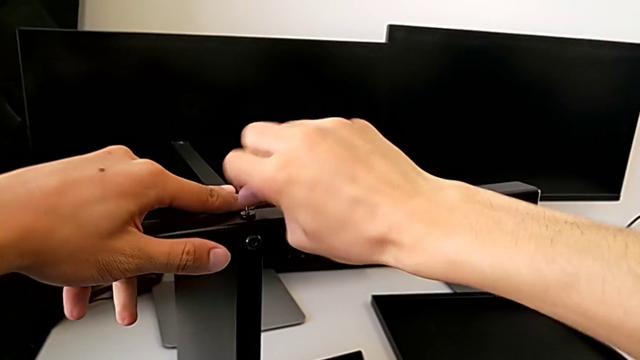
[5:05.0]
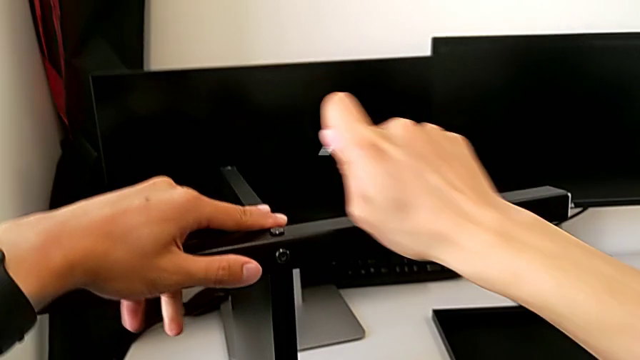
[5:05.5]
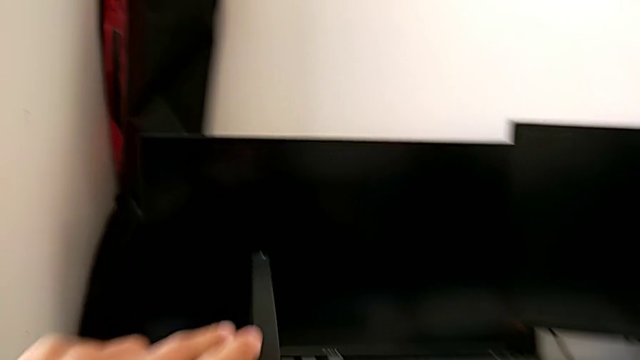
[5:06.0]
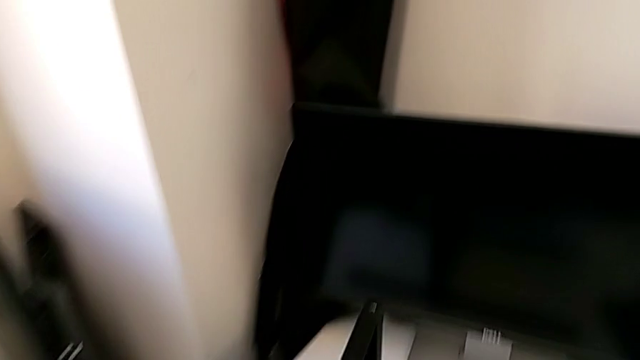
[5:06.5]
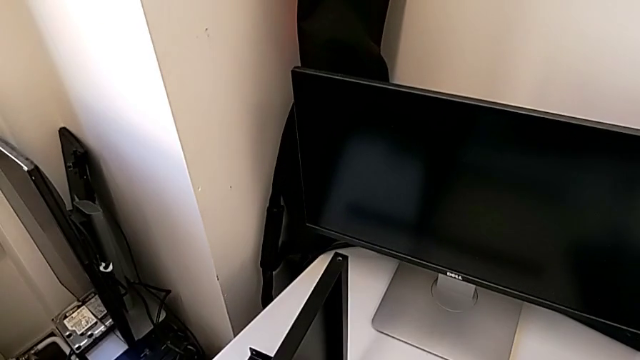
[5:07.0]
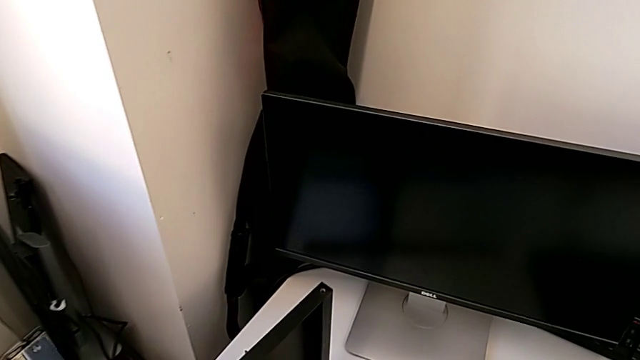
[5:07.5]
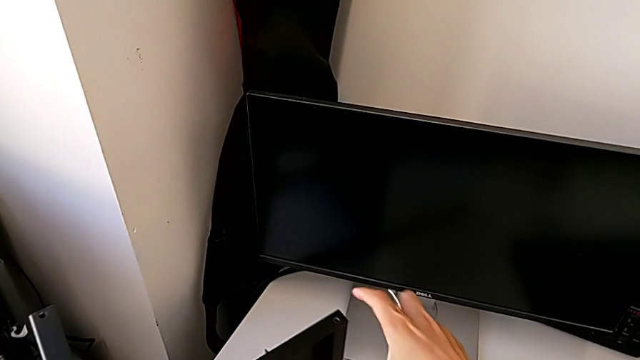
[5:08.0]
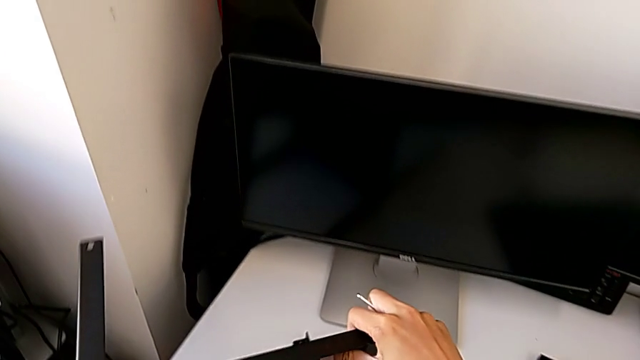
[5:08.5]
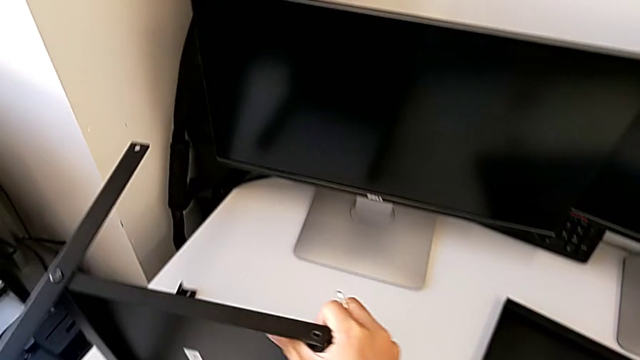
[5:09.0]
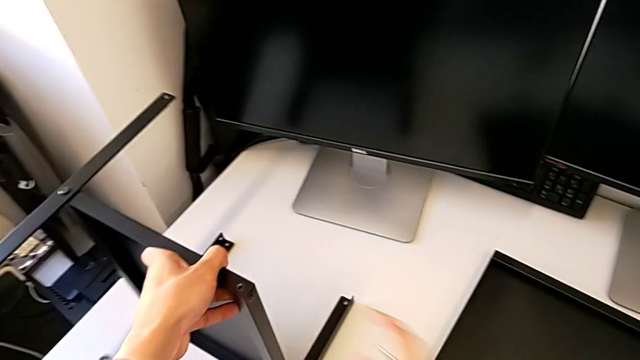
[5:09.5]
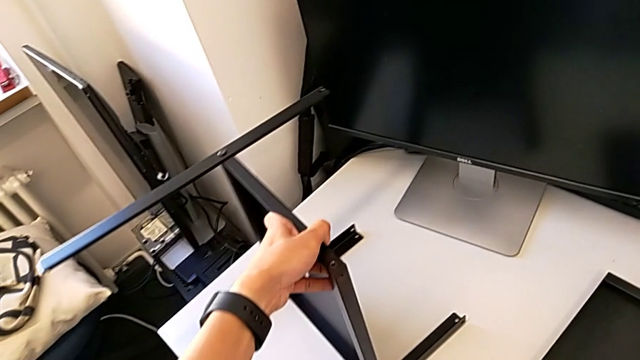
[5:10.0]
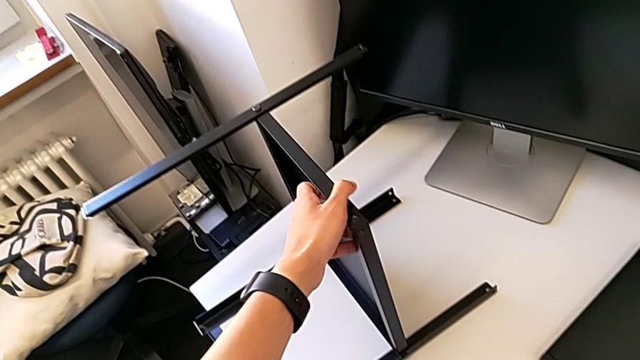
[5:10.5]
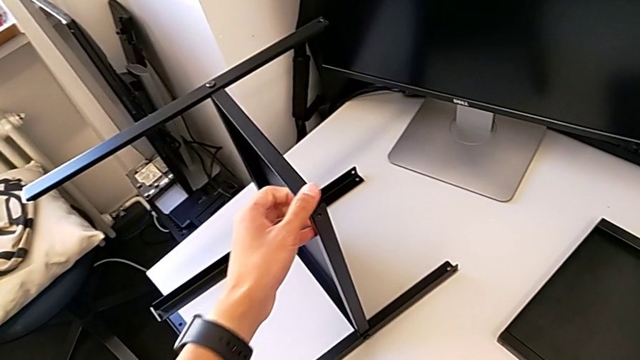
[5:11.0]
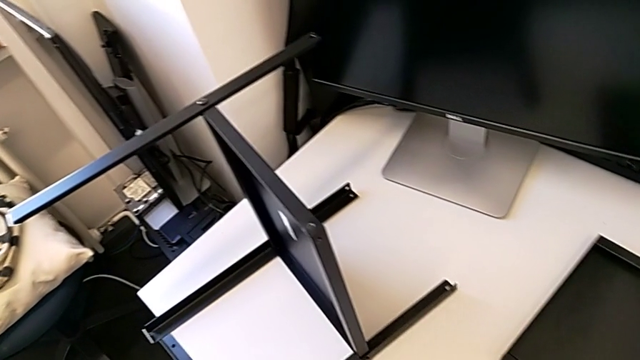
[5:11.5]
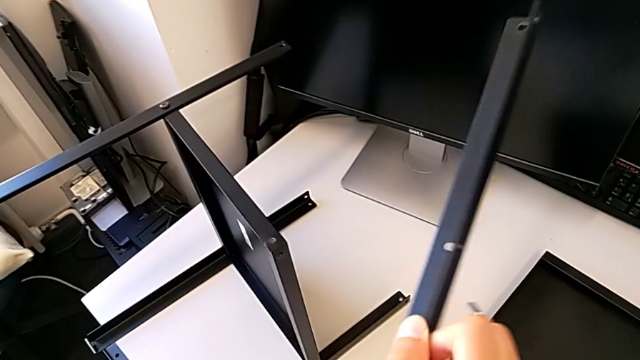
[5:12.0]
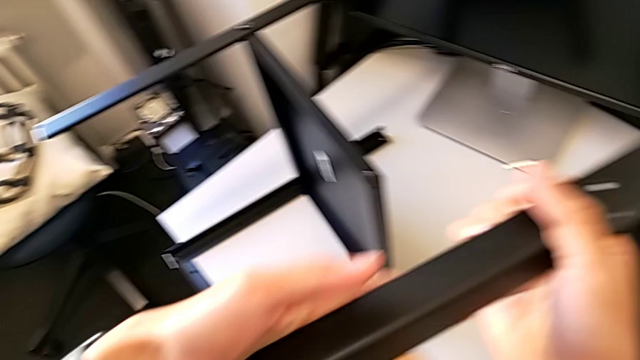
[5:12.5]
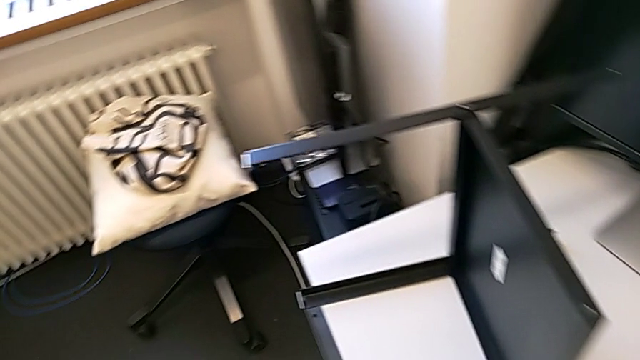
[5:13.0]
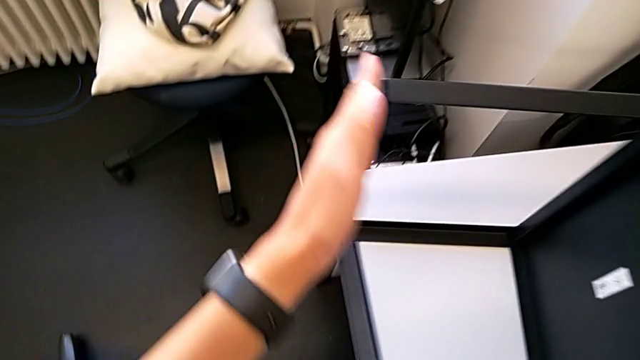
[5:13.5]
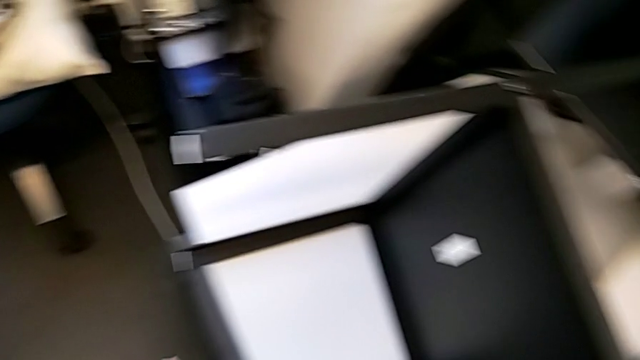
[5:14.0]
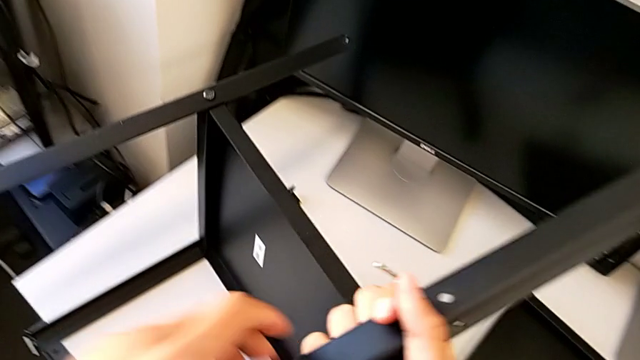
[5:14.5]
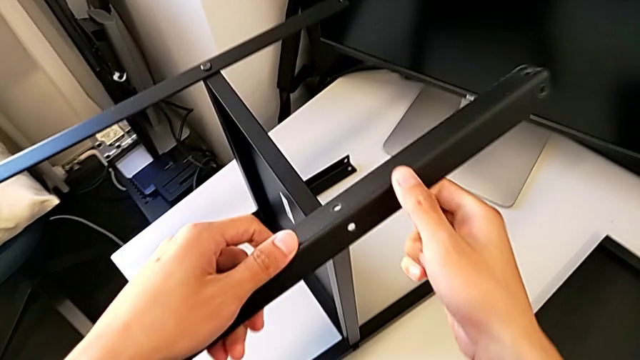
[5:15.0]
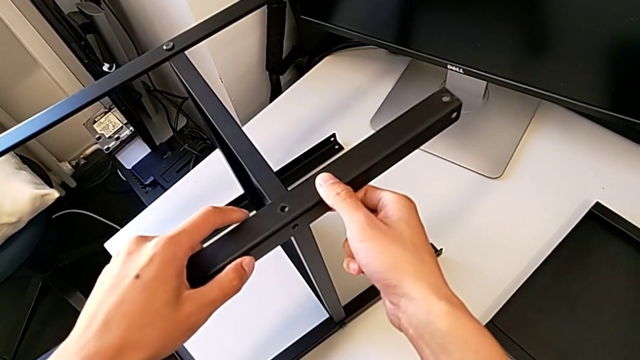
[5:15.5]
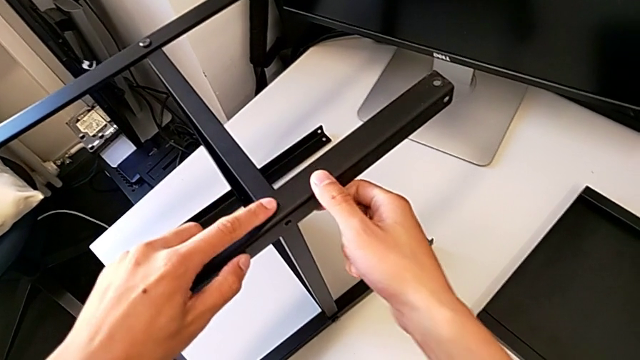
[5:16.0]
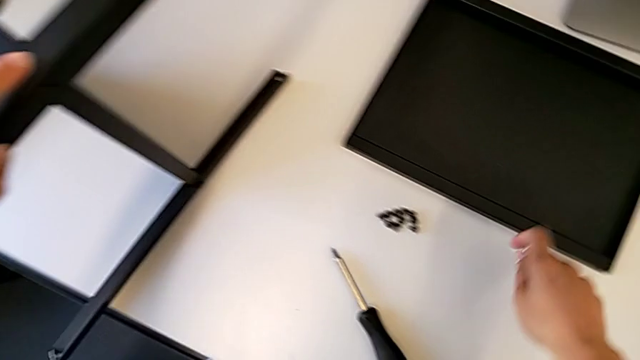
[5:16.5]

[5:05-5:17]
The camera wearer is assembling the fourth leg with the shelf of the table. They rotate the nightstand, lift the leg and assemble it.

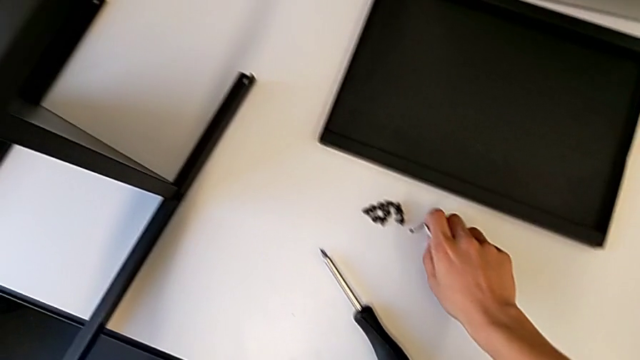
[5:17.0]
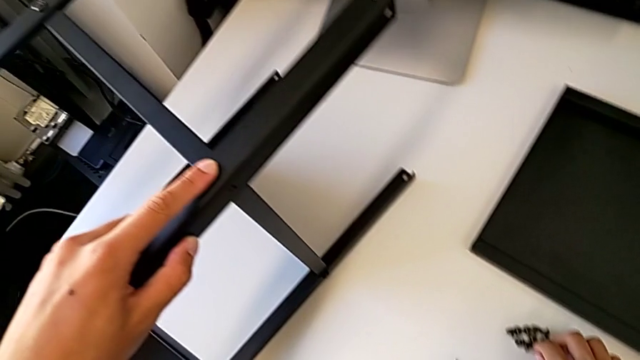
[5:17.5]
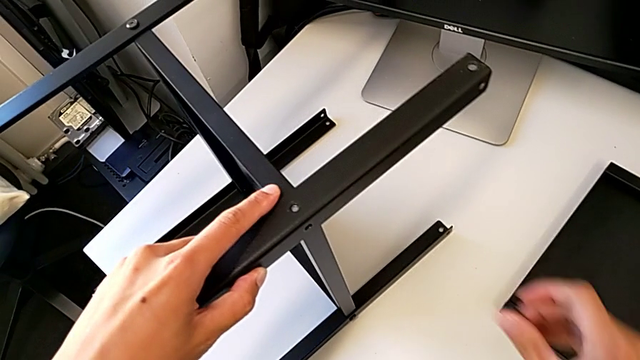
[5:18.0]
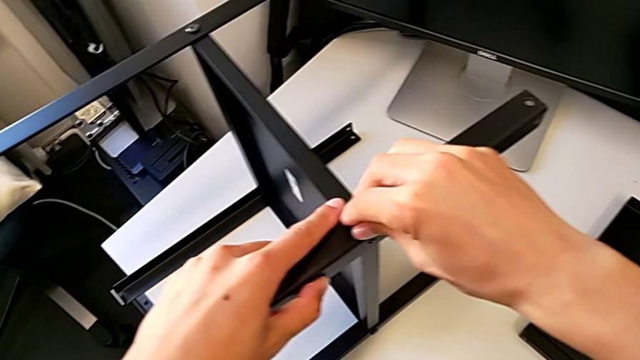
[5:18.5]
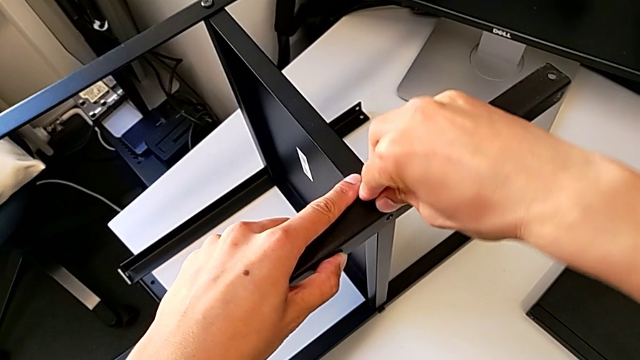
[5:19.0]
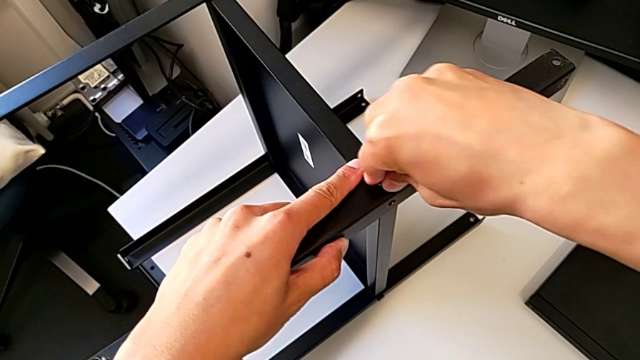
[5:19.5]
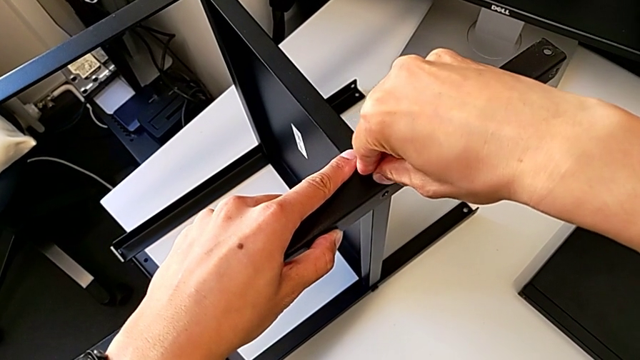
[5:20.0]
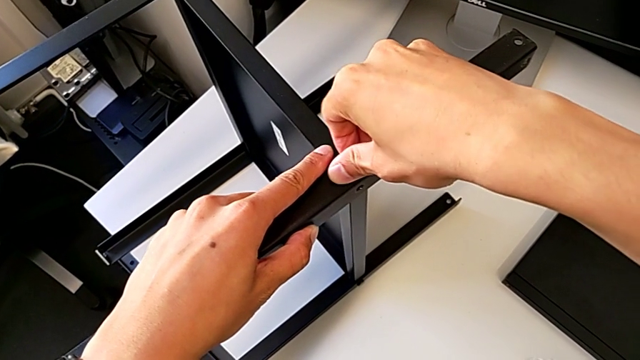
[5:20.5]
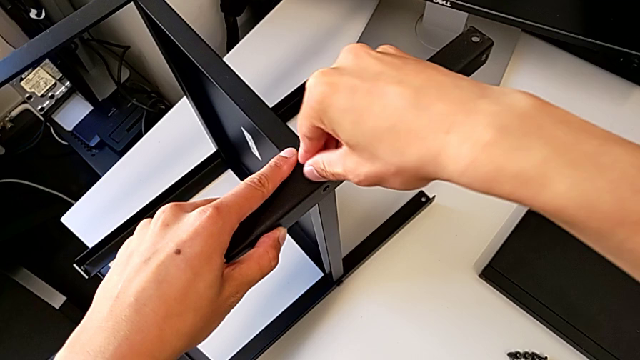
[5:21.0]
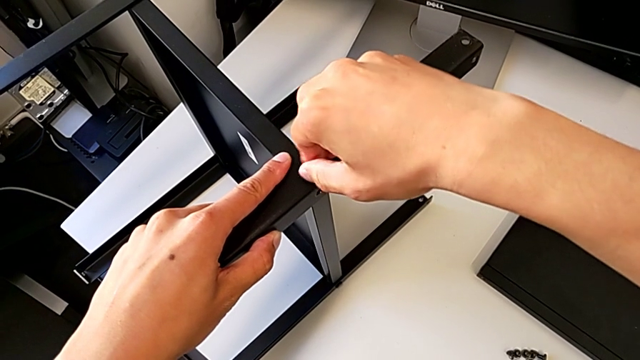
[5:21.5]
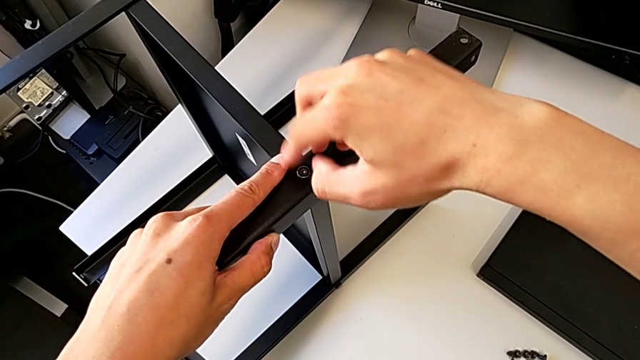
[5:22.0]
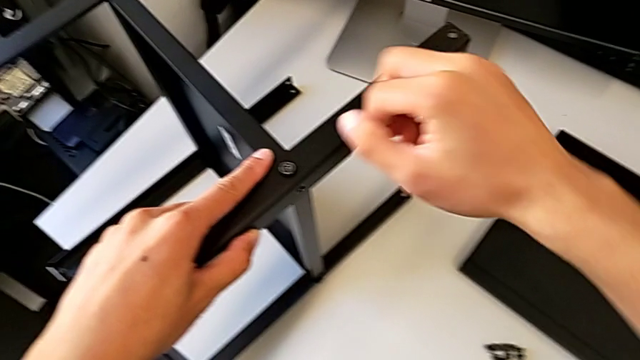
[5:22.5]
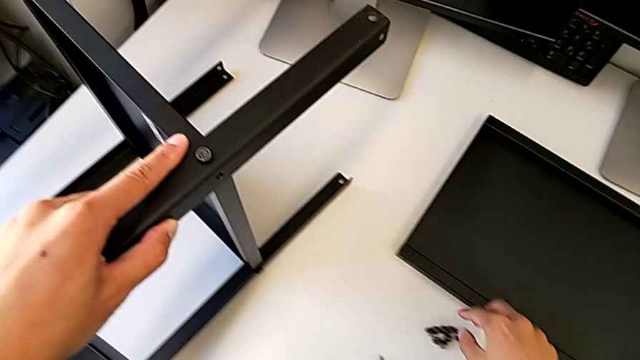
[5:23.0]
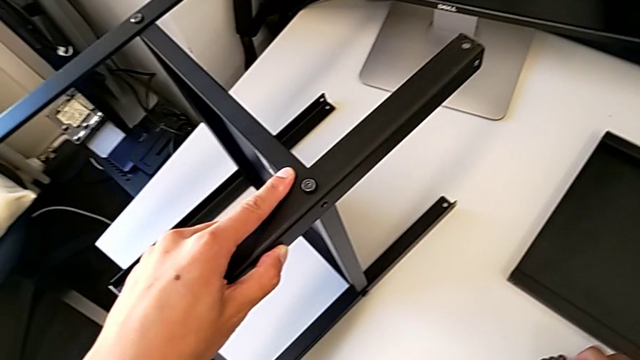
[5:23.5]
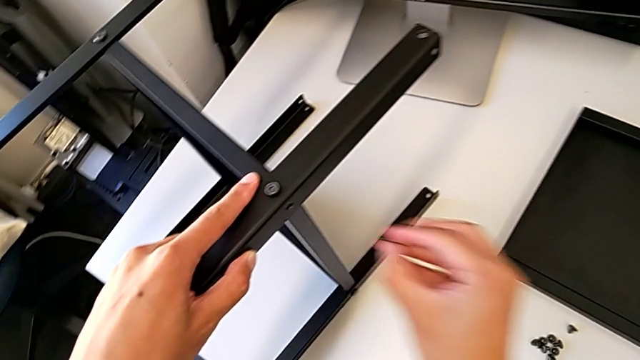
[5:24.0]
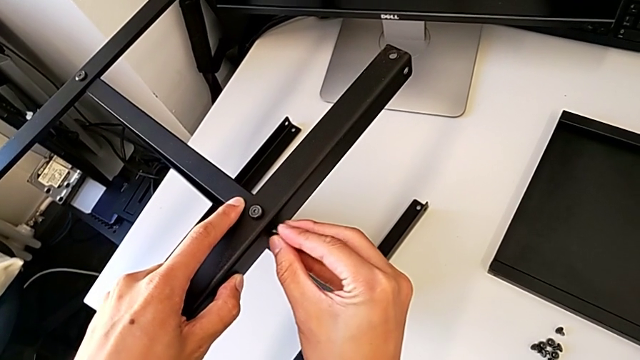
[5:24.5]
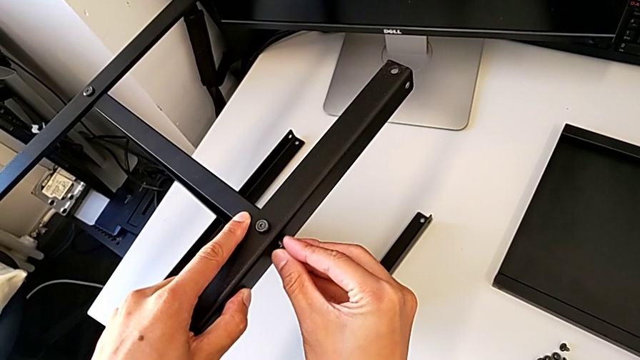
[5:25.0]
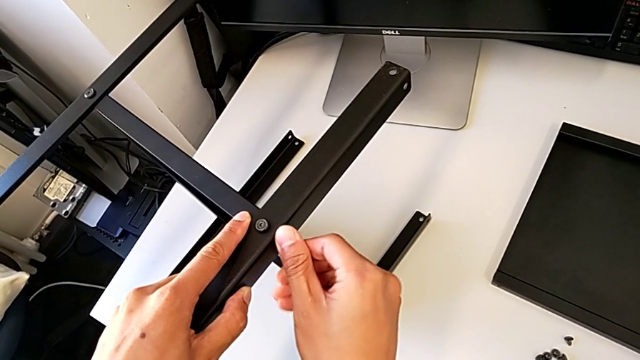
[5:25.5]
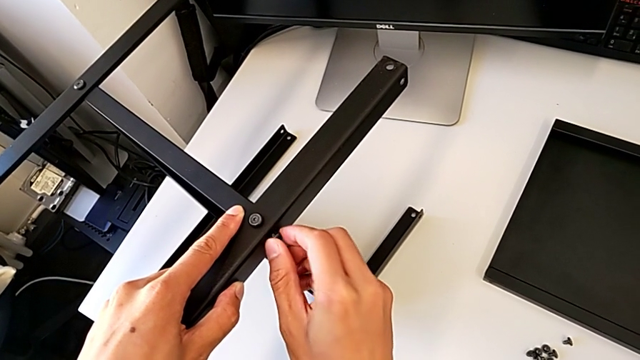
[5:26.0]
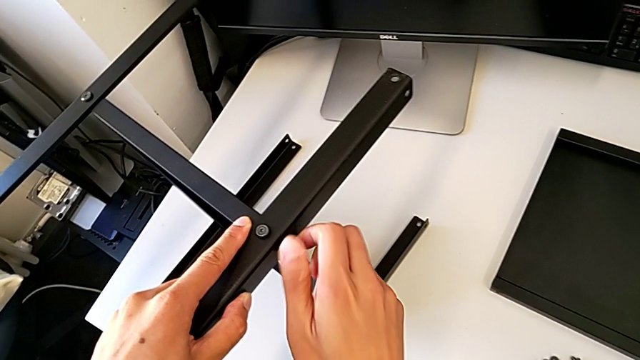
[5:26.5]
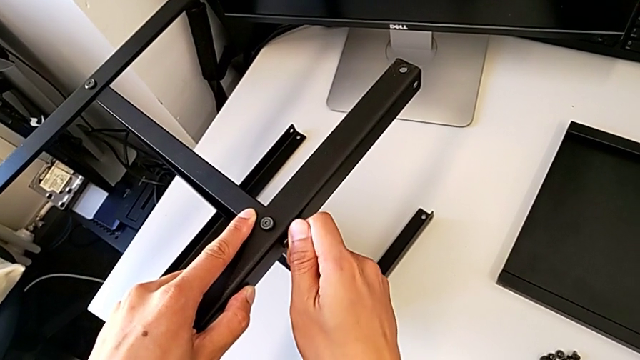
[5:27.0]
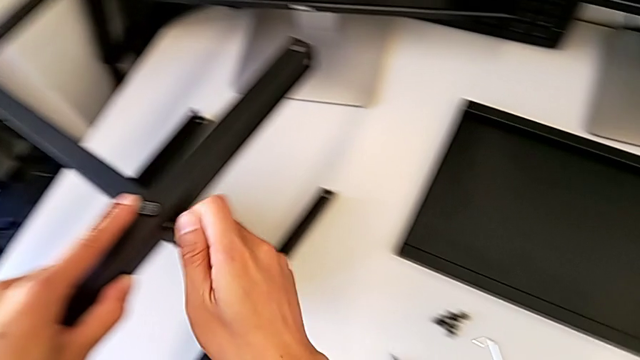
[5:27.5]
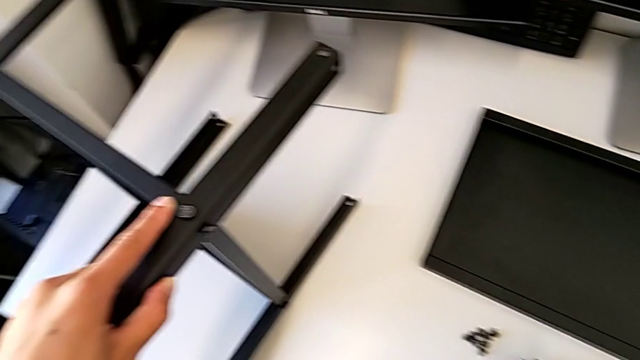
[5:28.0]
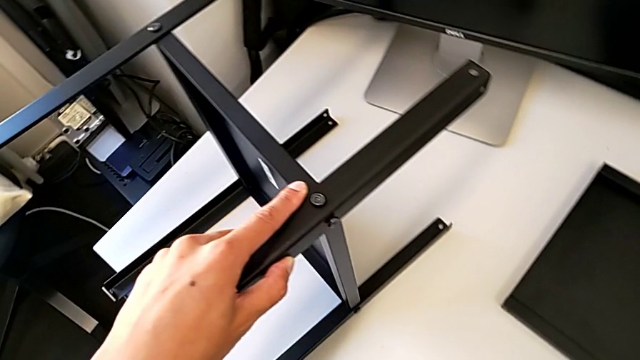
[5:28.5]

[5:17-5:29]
The camera wearer is assembling the fourth leg with the shelf of the table. They approach the hex socket head and screw it.
